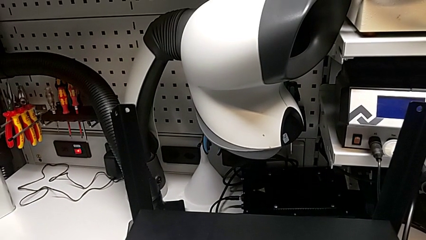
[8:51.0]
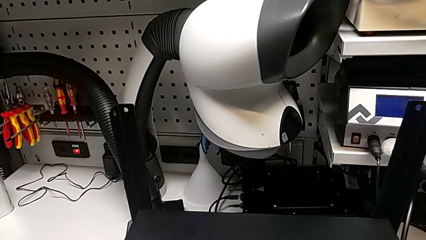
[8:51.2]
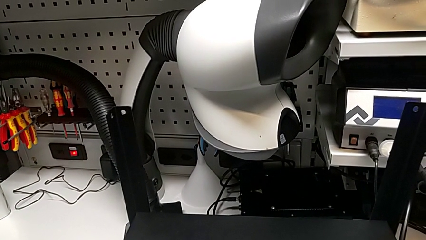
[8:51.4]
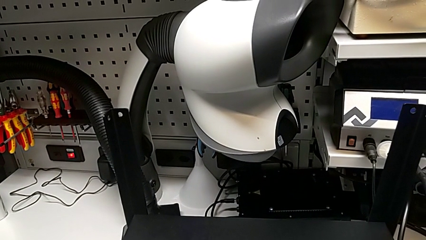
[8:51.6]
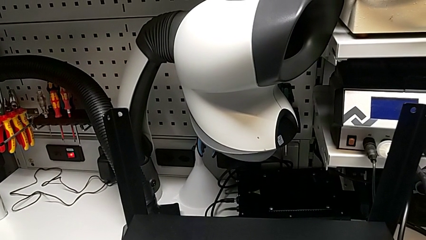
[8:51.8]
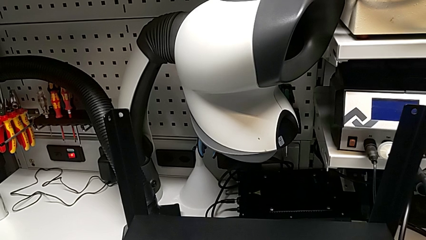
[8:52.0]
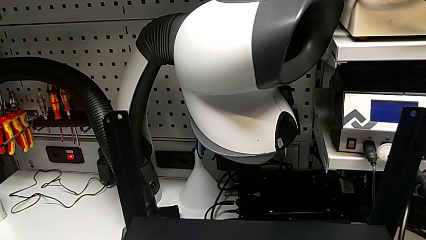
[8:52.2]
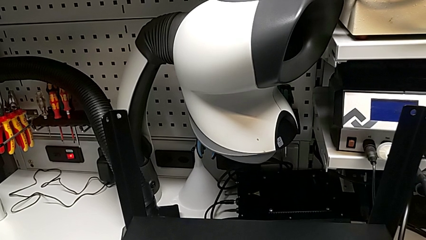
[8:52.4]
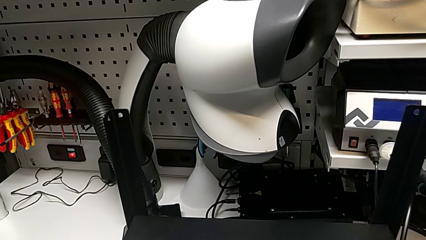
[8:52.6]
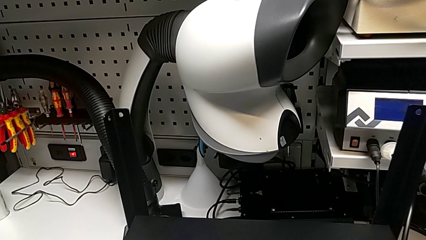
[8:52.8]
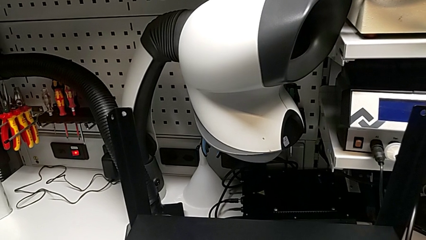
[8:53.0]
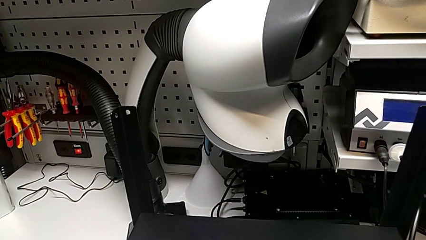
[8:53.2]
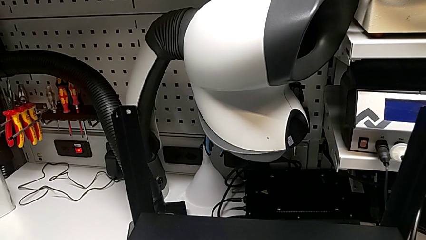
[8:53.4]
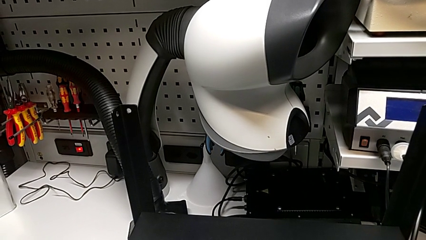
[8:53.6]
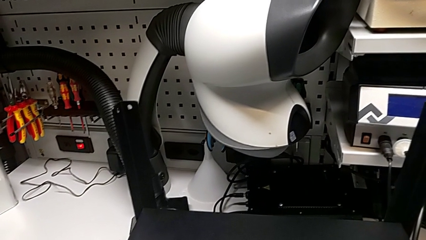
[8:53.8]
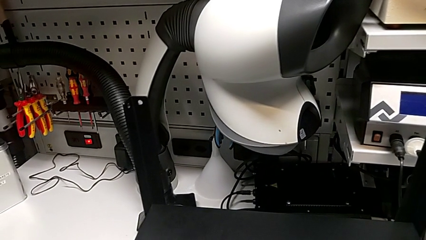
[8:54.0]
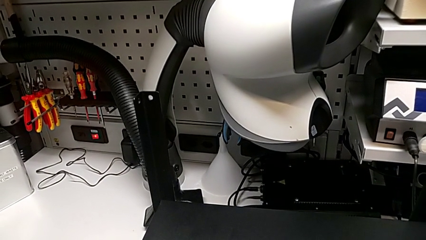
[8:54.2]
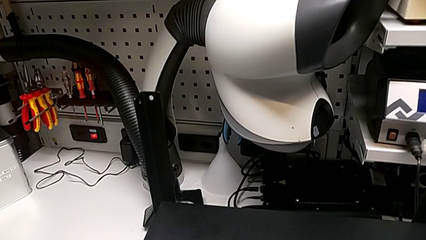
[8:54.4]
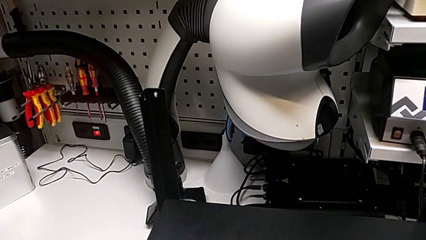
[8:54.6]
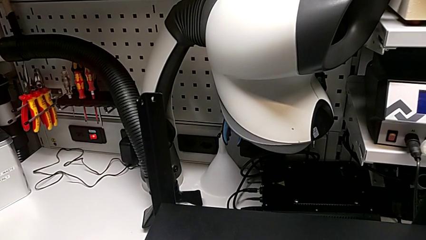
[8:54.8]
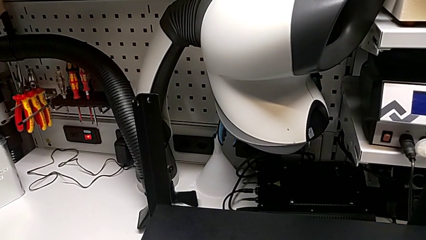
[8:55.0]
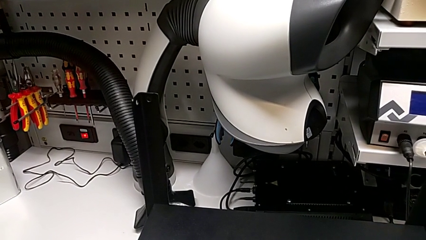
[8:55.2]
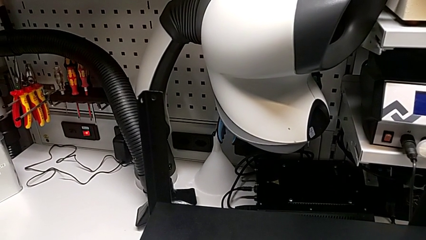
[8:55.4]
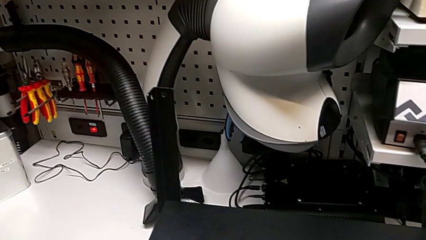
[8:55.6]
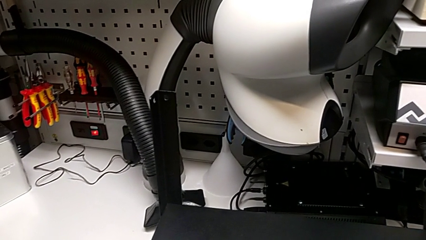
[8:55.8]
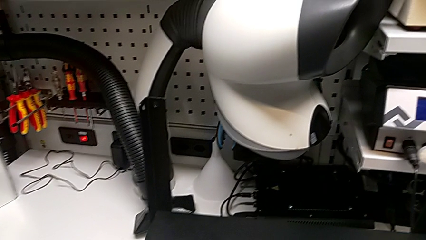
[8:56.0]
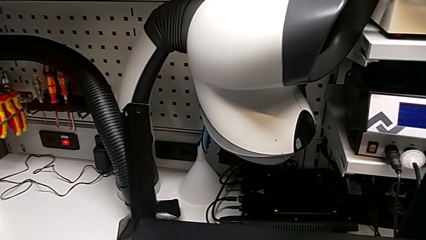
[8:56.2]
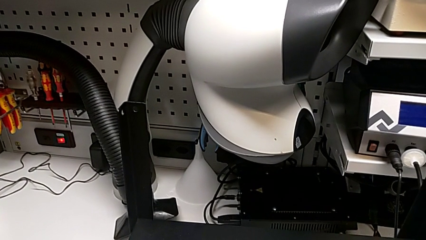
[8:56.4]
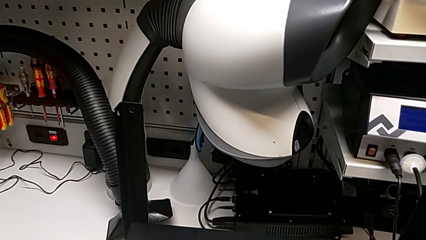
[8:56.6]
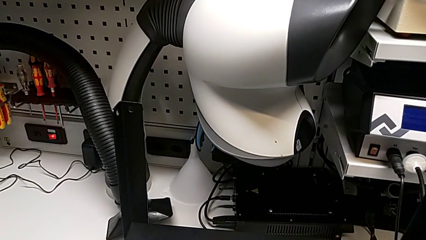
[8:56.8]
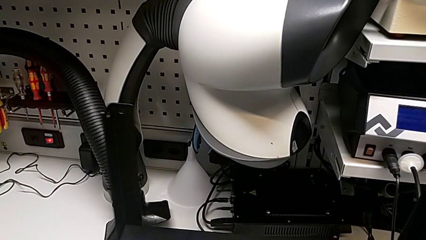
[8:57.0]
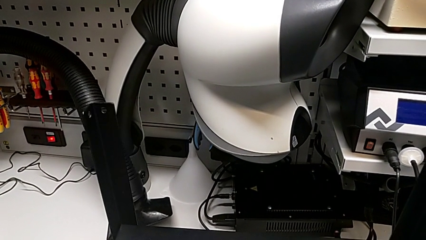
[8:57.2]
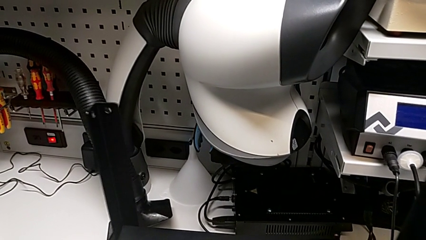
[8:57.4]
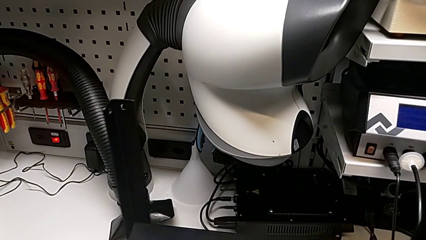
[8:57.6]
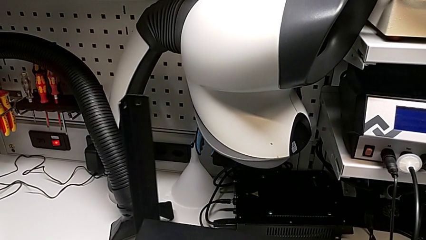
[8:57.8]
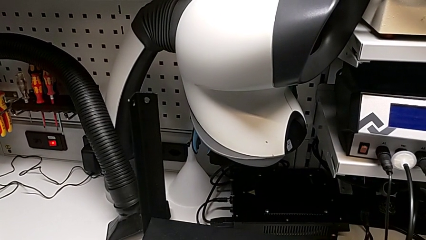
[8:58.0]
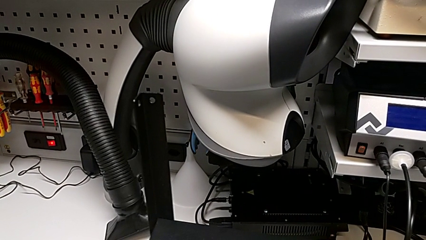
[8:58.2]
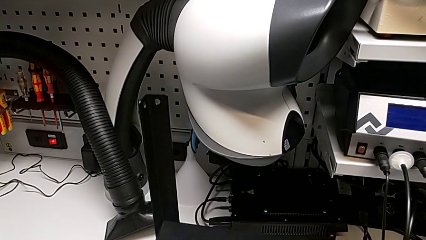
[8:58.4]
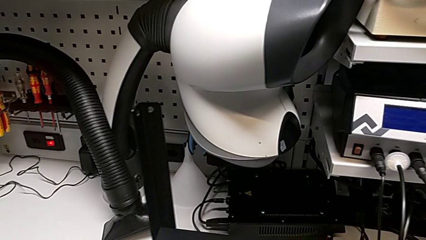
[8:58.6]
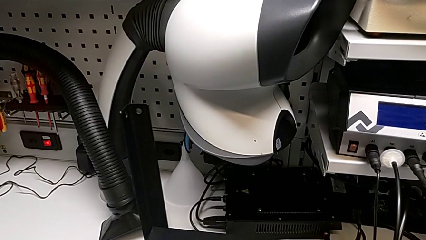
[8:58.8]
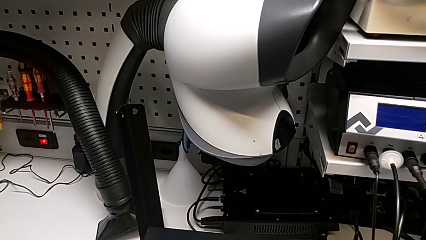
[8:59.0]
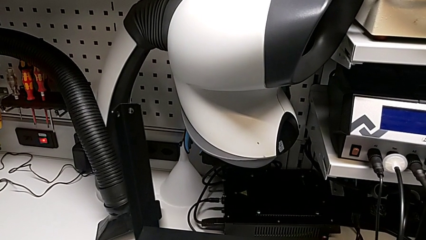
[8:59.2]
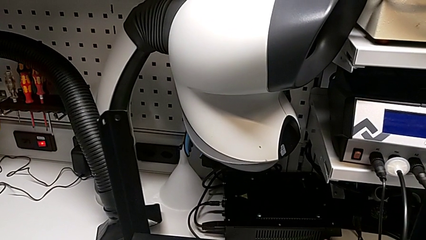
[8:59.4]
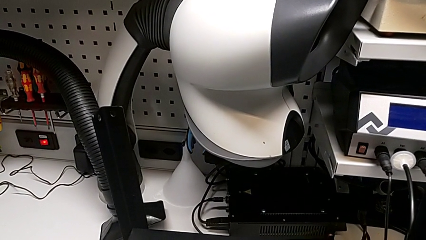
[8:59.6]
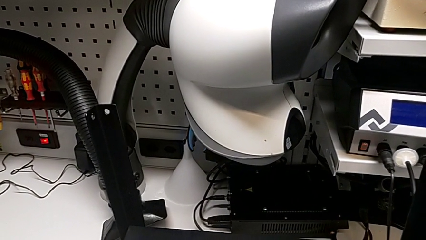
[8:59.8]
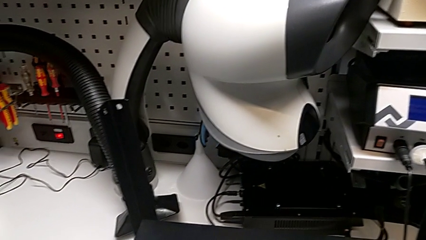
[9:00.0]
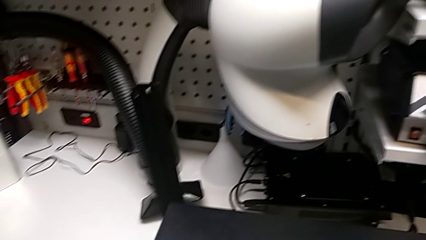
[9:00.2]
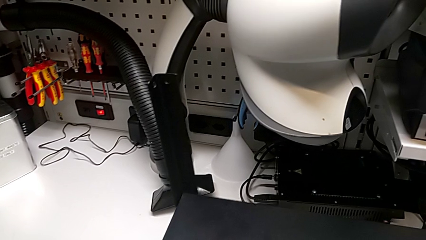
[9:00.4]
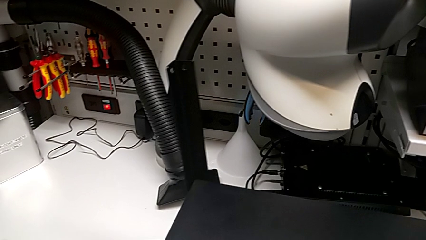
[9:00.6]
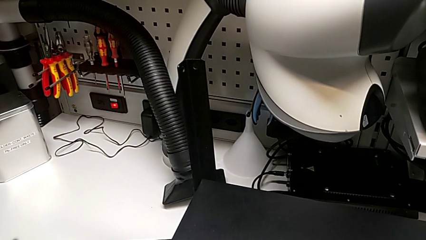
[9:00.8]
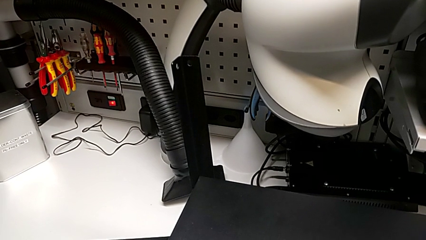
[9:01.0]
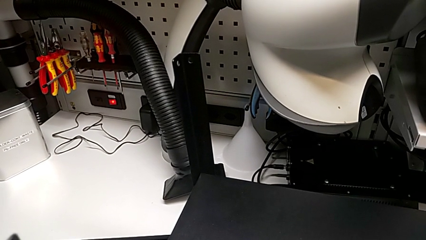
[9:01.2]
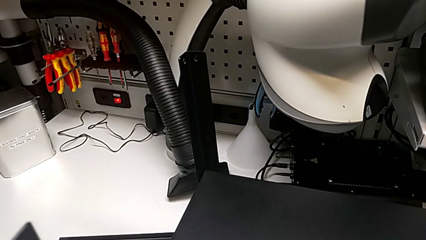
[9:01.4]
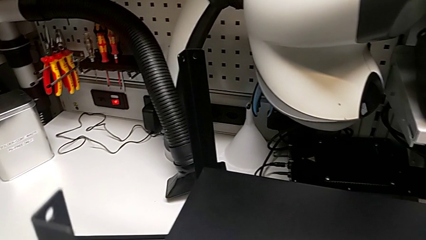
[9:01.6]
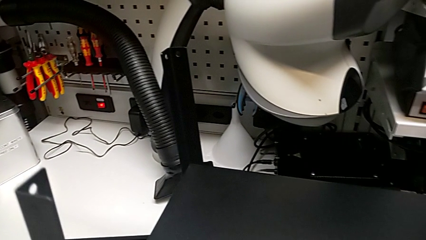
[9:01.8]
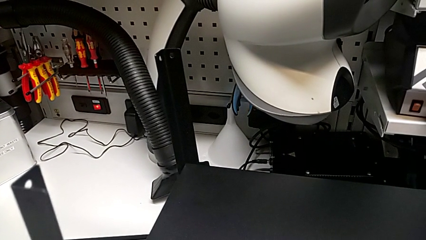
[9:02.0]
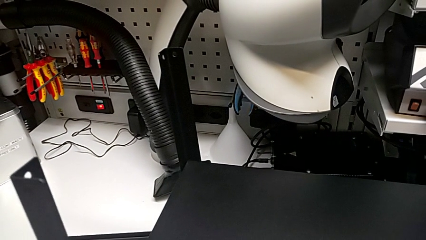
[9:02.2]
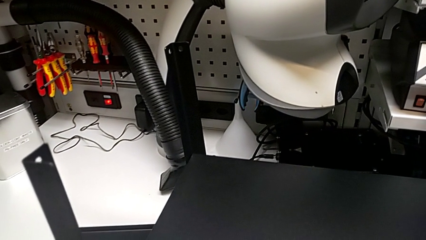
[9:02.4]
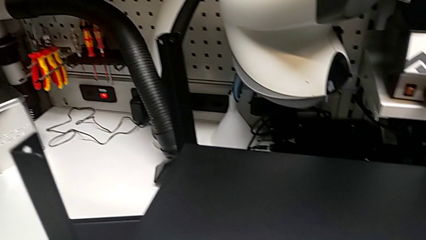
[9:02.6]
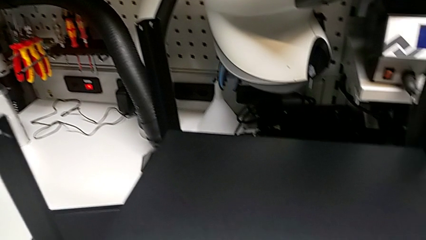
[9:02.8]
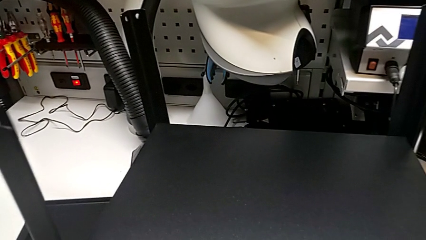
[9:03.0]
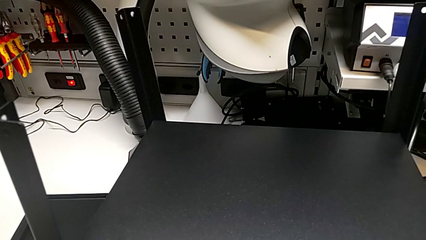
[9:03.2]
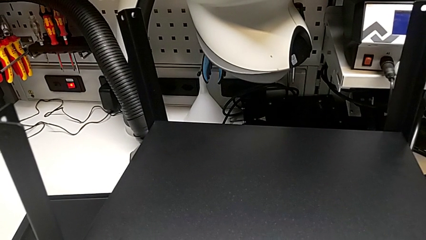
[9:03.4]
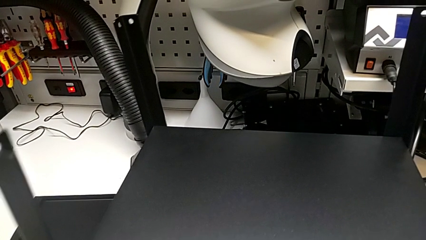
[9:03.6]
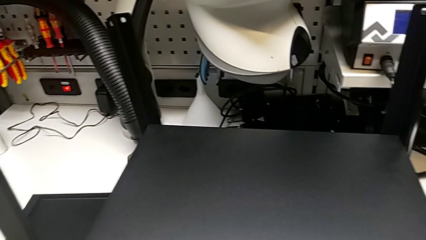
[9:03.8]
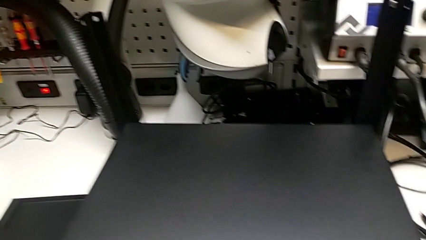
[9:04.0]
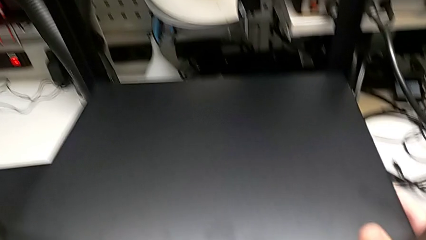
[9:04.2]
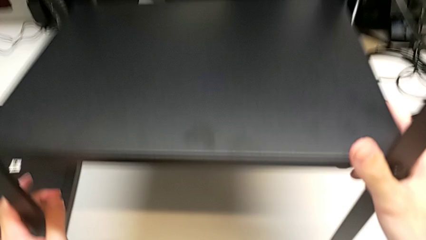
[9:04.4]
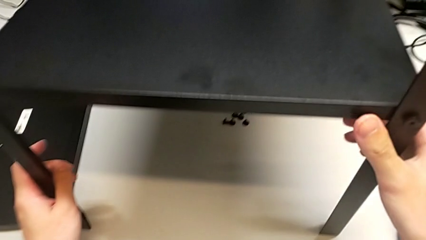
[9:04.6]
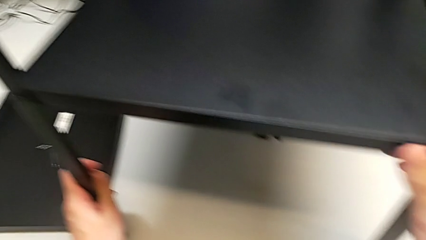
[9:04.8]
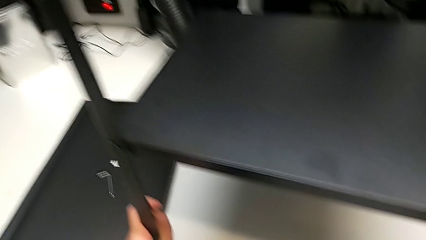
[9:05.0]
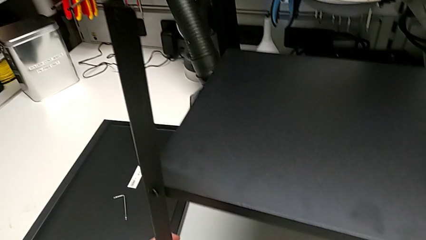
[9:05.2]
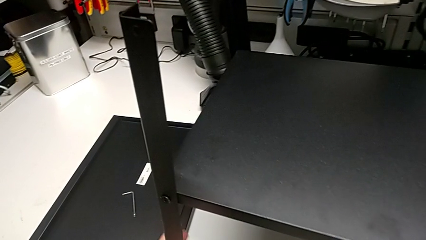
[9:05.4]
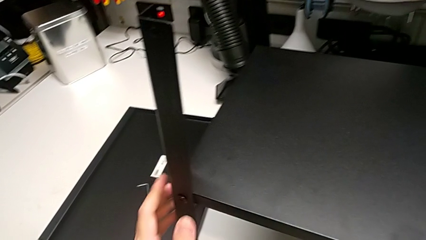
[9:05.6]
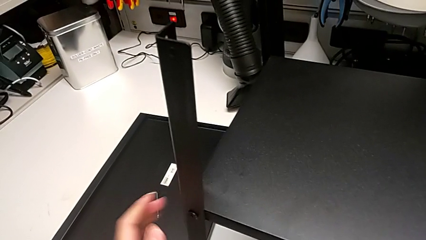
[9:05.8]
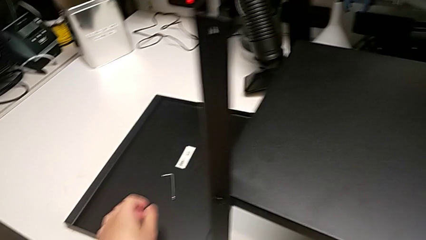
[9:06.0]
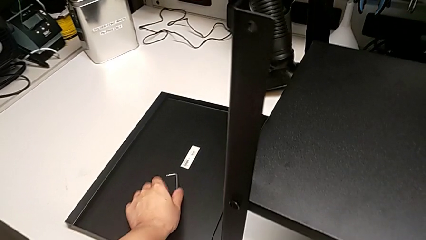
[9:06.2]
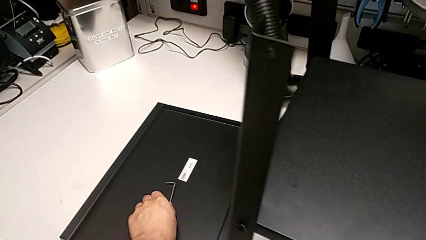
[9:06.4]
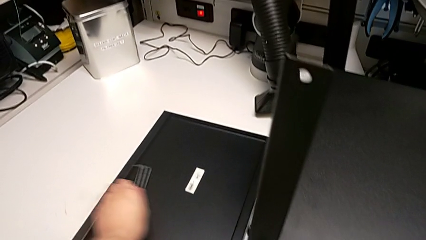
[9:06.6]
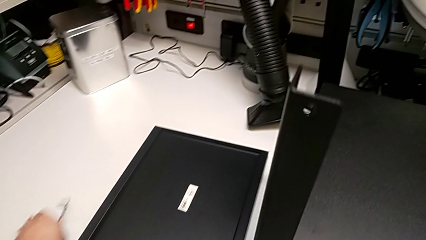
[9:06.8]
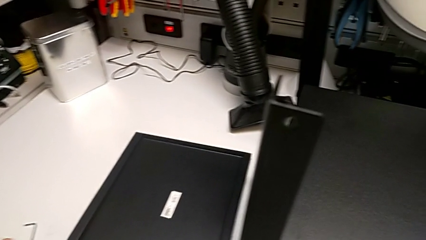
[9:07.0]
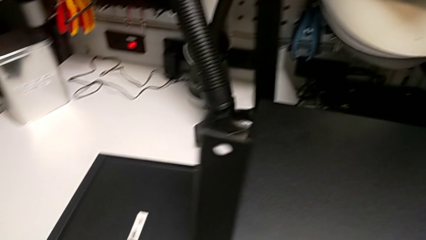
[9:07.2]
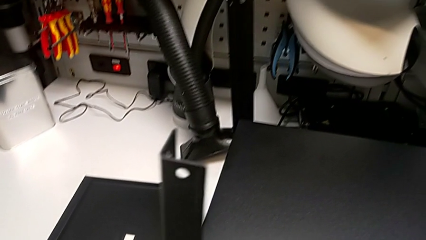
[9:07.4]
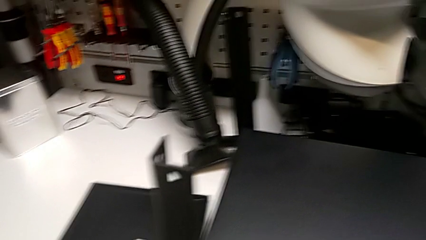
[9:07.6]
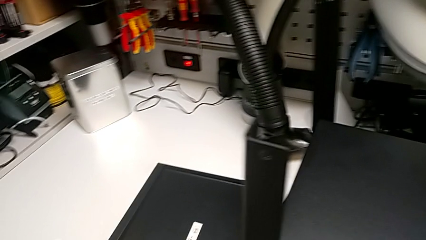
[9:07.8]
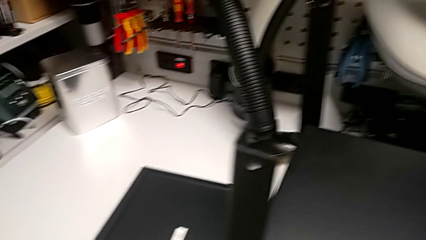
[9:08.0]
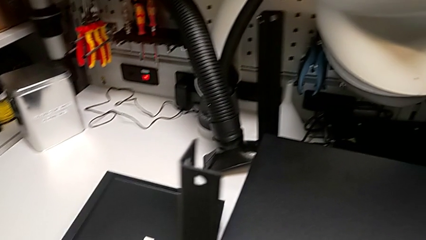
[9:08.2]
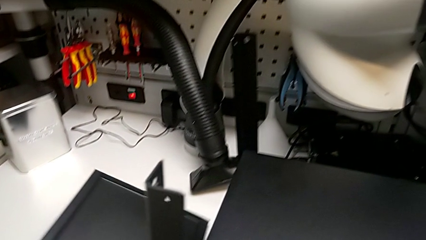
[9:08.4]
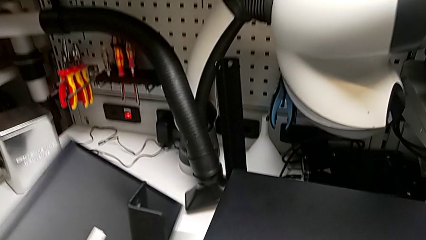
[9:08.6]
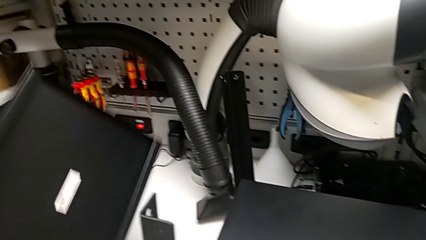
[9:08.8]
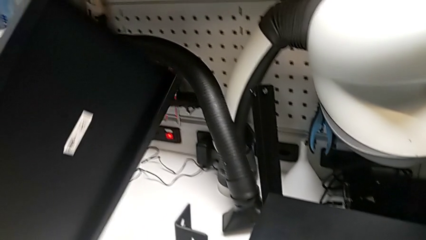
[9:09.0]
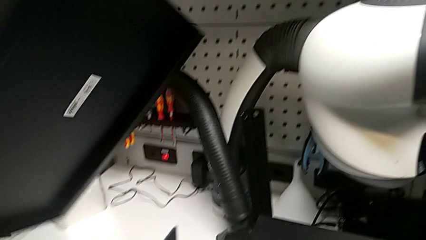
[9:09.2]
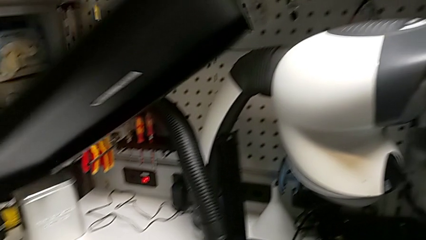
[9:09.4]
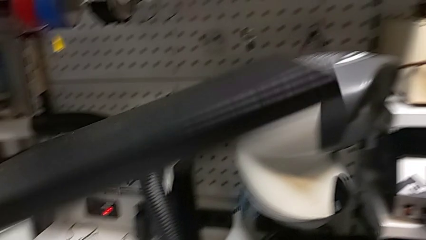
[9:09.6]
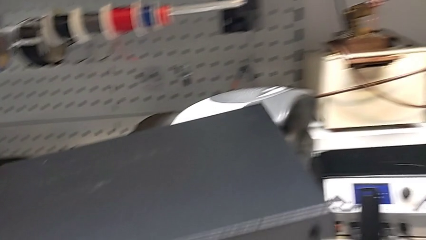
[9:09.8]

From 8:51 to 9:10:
The camera wearer is alighting on the top shelf. They align the tray, withdraw the Allen wrench, lift the top tray and rotate it.
